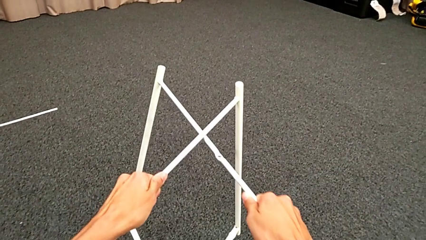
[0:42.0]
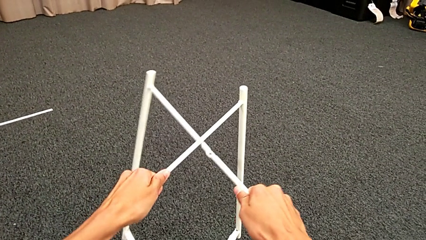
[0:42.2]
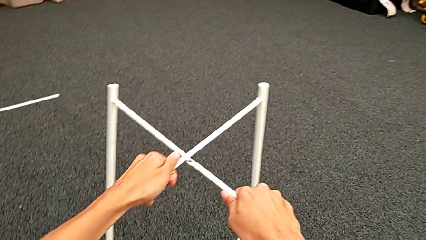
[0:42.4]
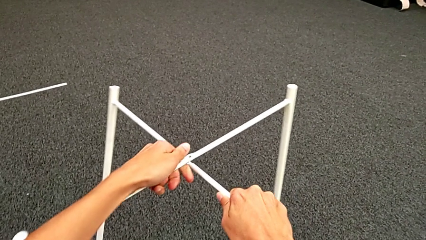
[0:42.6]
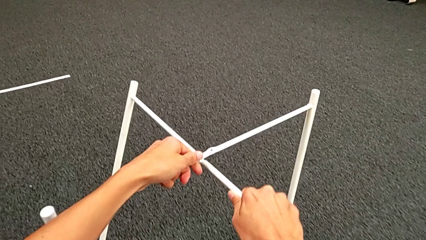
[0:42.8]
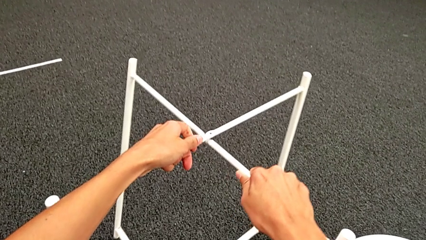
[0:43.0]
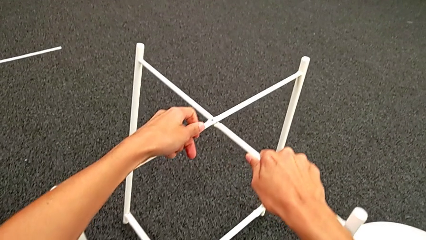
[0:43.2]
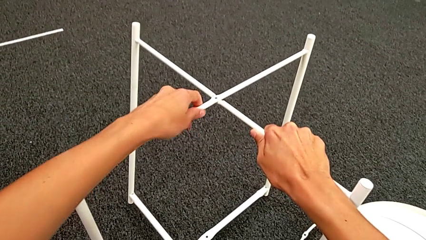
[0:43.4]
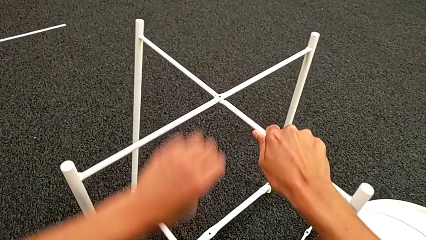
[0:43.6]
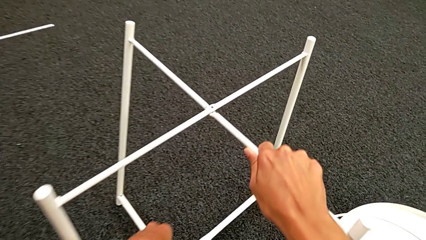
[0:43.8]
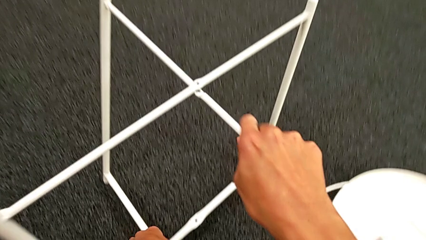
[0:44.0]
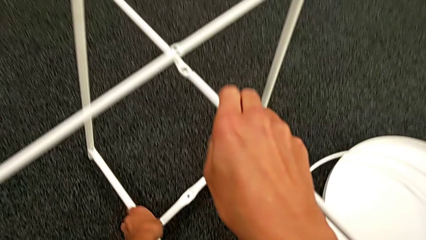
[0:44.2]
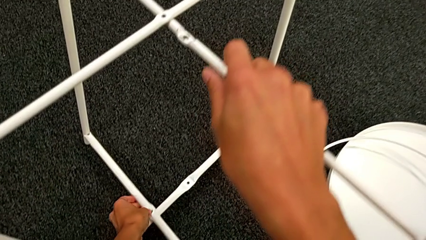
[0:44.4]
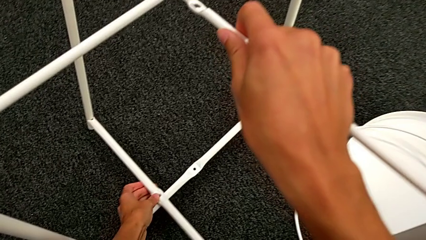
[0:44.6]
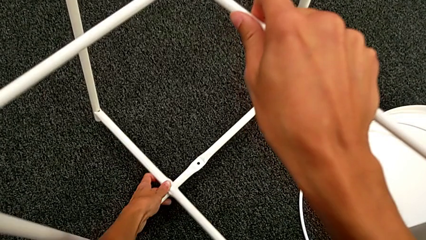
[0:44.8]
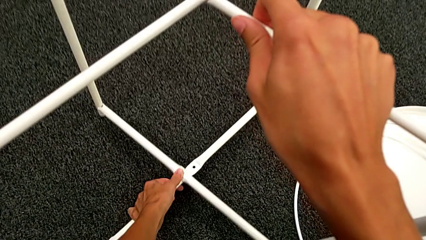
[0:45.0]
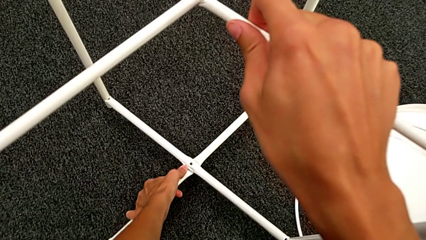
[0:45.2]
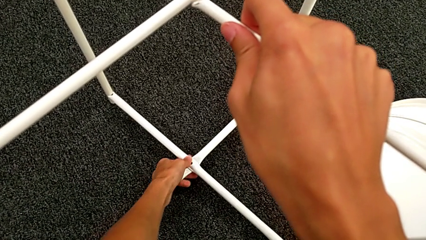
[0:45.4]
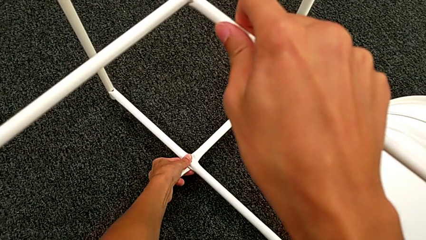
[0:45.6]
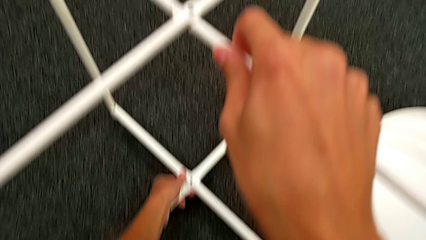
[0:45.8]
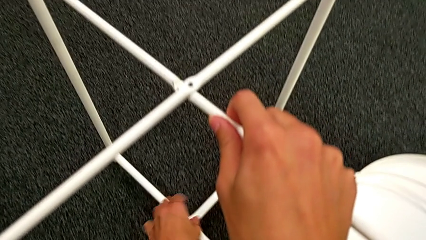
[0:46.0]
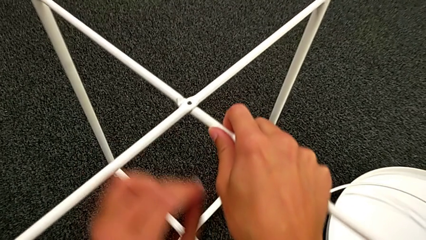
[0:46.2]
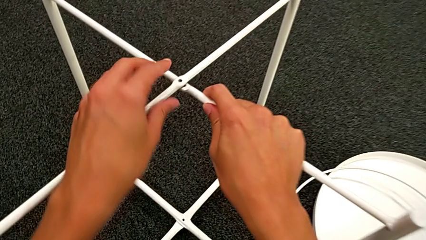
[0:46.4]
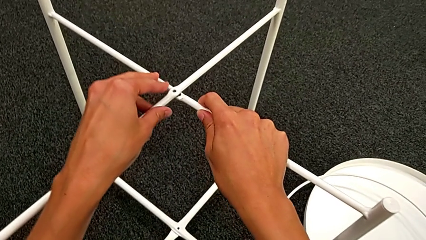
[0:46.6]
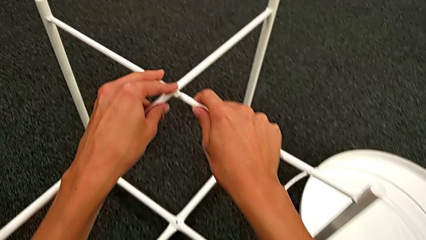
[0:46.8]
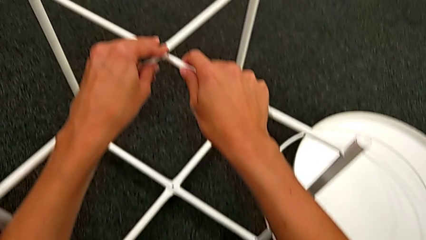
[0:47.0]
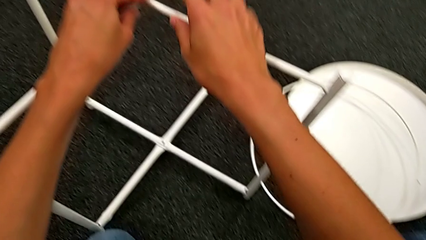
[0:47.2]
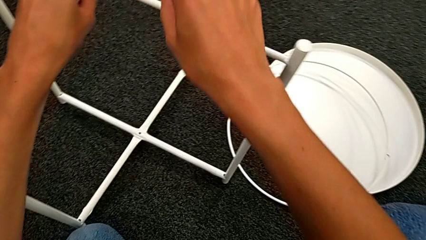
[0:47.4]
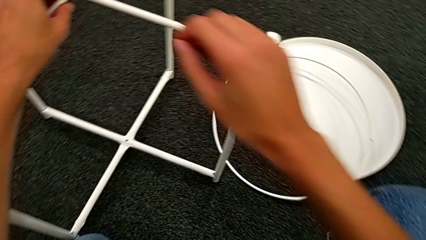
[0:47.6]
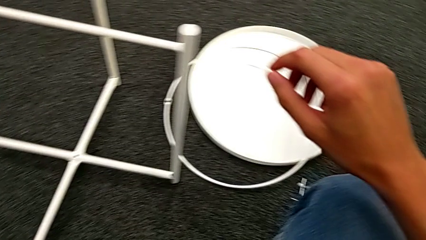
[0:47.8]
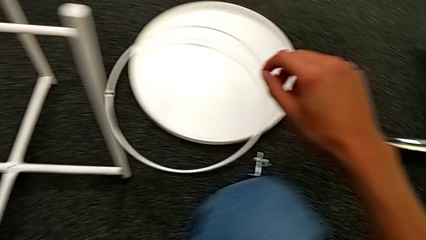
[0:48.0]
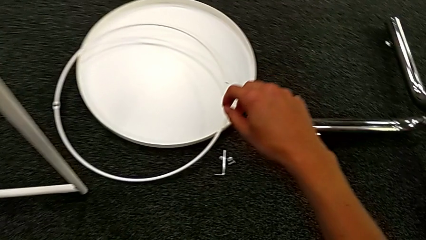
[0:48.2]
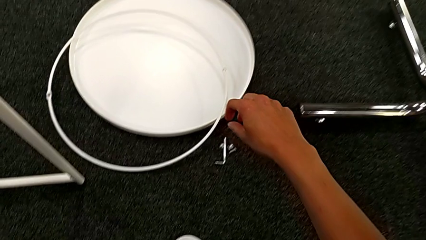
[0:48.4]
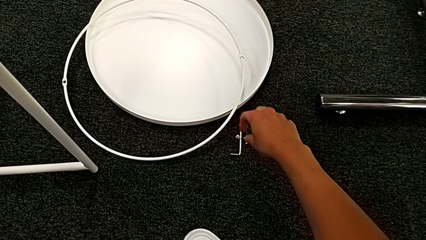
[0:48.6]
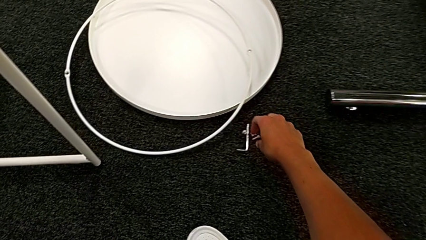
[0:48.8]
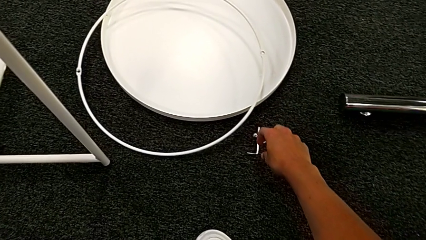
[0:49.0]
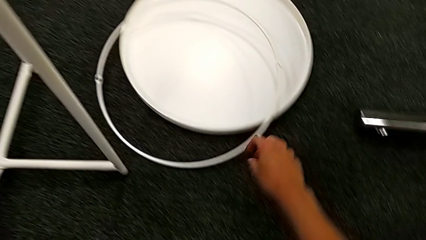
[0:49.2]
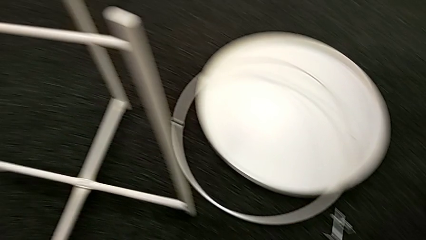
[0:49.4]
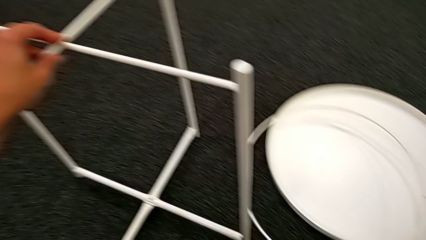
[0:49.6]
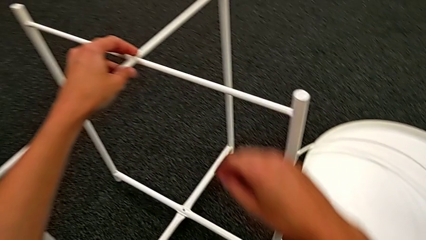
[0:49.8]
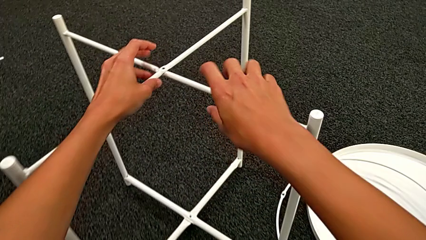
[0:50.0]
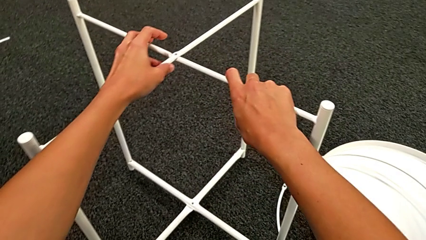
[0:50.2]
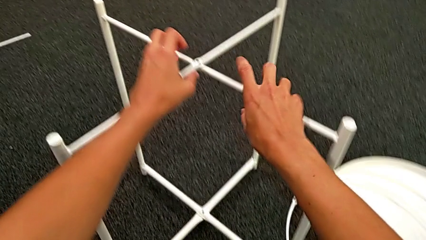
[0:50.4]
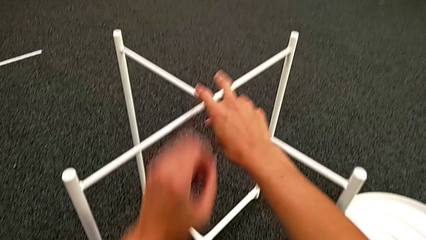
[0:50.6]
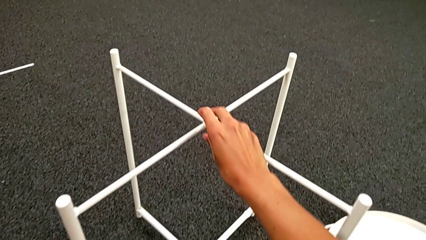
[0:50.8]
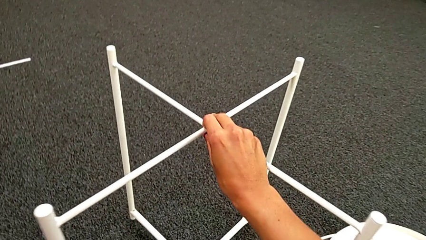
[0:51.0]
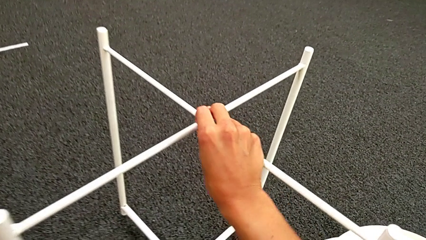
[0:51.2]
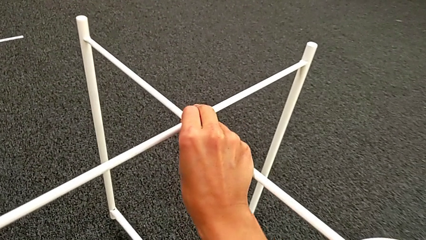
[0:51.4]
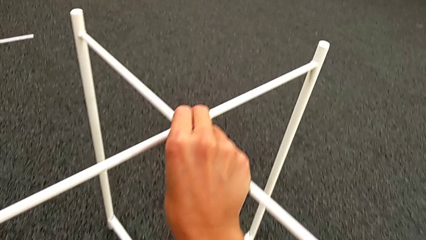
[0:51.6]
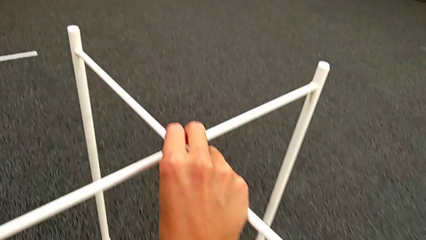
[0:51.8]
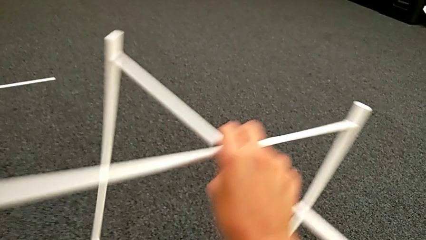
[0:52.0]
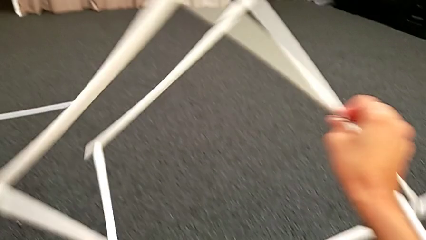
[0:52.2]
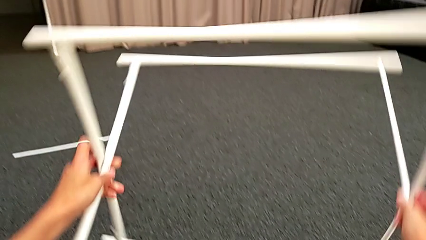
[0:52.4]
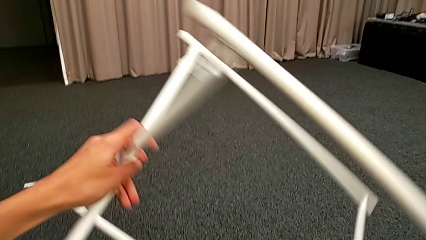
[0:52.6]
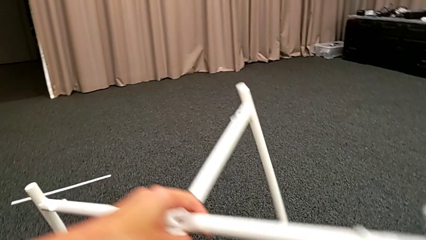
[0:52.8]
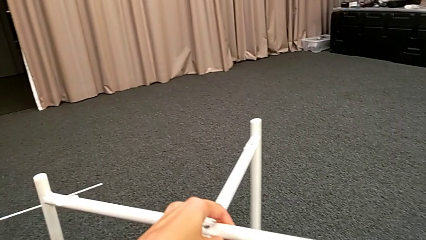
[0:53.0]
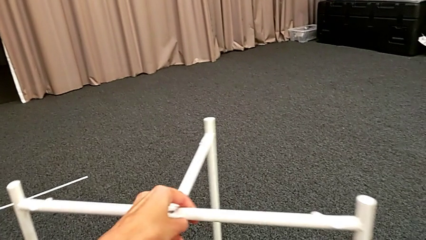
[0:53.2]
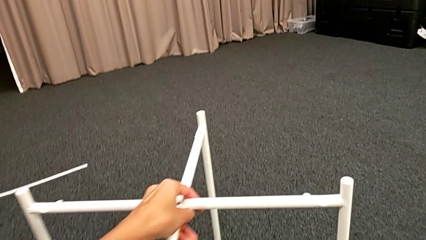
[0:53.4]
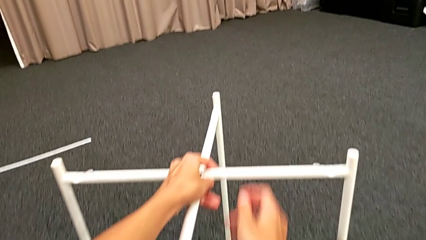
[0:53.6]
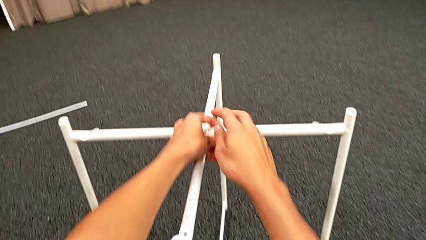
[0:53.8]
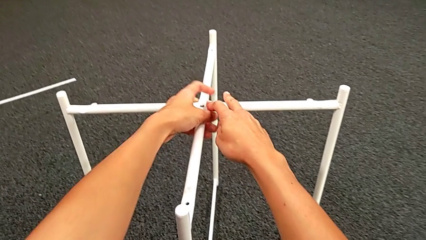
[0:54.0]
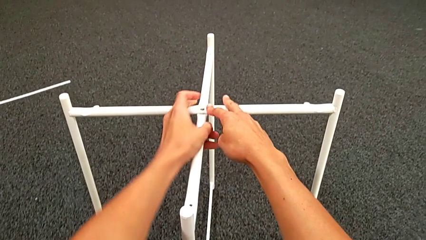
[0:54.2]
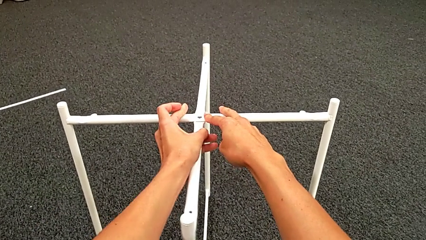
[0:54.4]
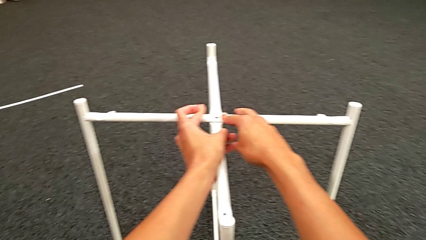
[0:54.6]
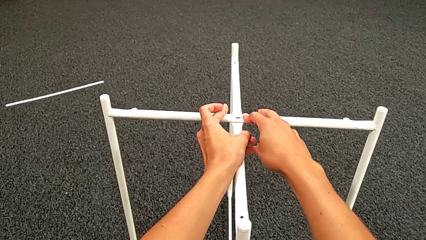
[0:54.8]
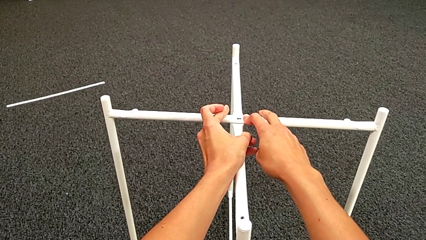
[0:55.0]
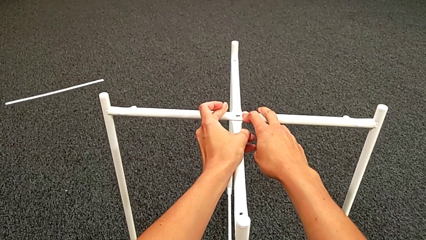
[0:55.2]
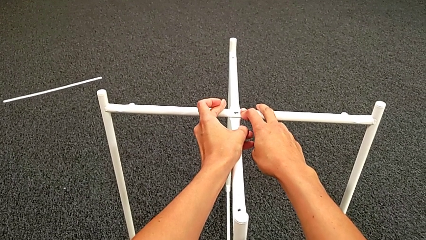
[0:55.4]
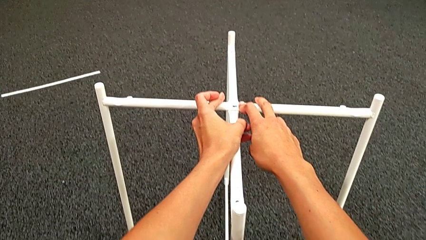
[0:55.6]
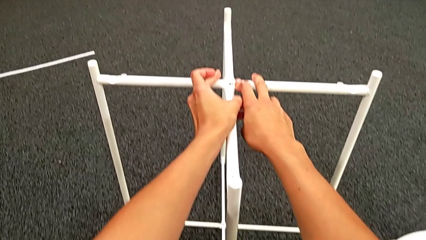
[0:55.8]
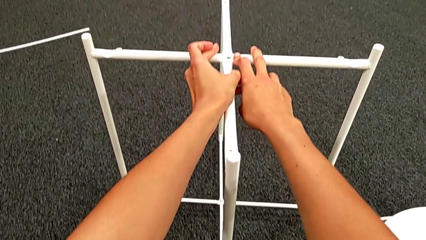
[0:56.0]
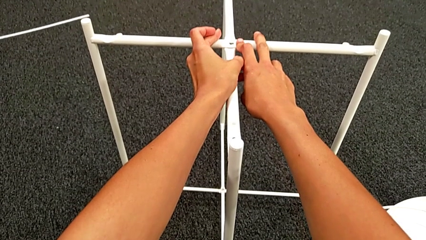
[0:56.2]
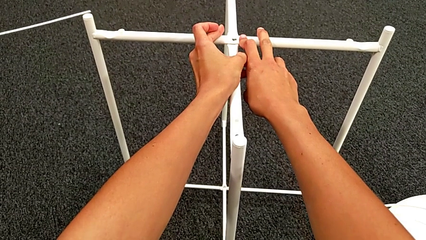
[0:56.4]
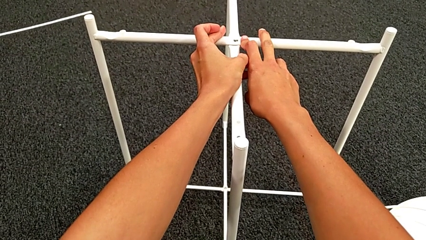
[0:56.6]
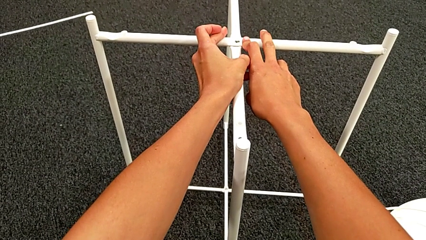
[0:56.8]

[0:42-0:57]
The camera wearer is assembling the leg. They align the leg, wrongly align it and inspect the hex socket head, grab the leg, rotate it and inspect it.

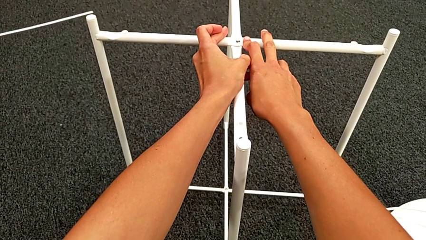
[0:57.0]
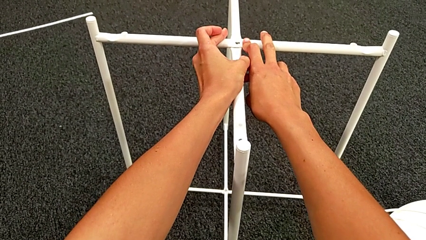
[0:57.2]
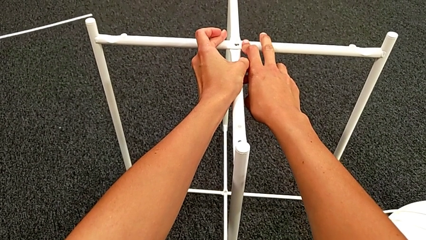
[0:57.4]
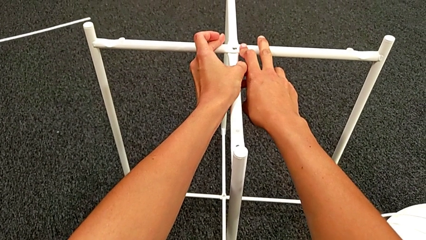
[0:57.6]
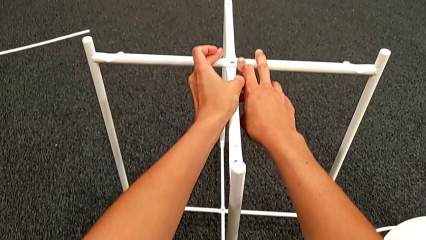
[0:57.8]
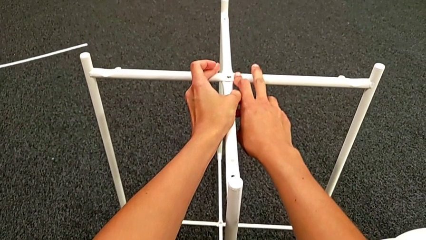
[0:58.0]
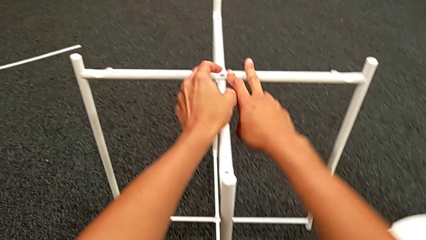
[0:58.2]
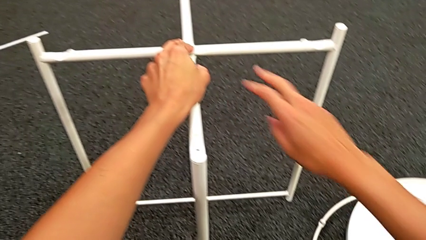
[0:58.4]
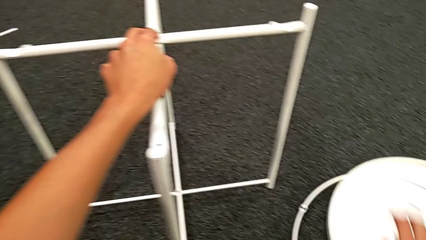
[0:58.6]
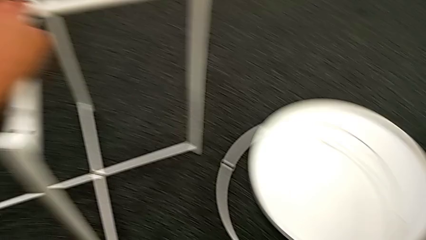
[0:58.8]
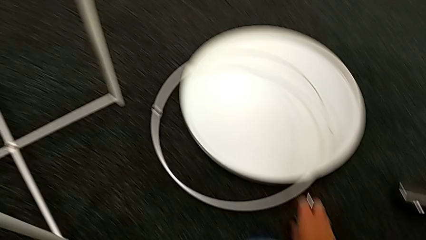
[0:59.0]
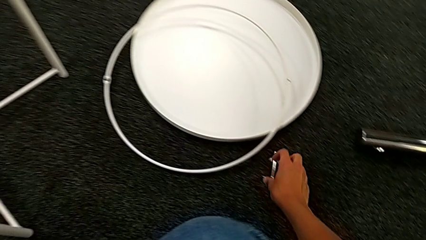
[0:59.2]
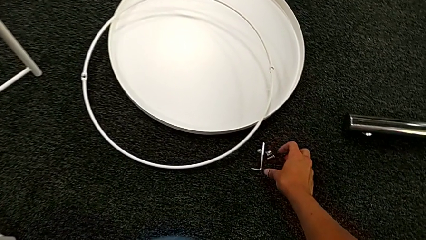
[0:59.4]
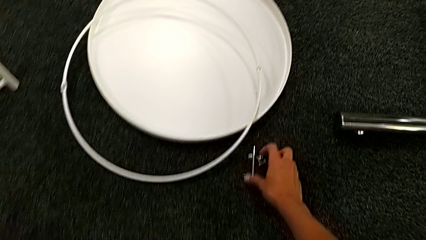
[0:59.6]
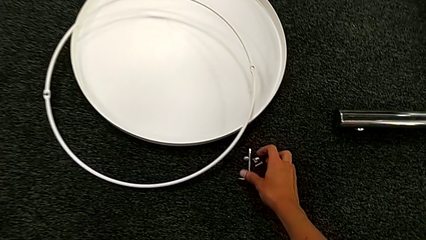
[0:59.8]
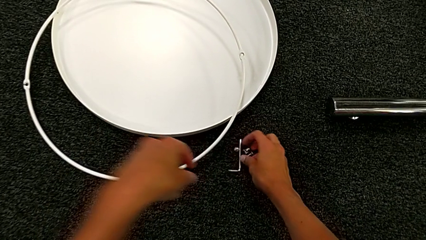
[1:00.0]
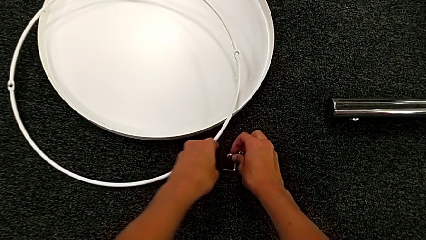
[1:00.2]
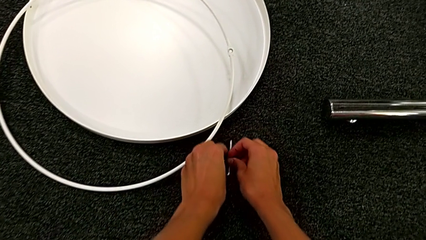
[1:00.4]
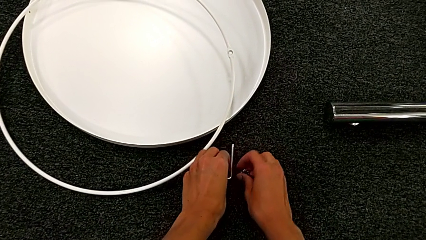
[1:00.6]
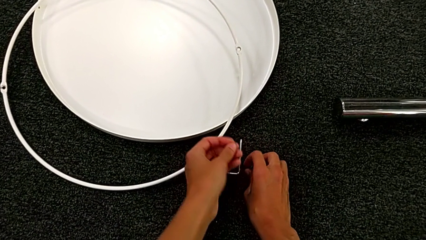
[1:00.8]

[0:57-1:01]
The camera wearer is assembling the top screw. They approach the hex socket head.
